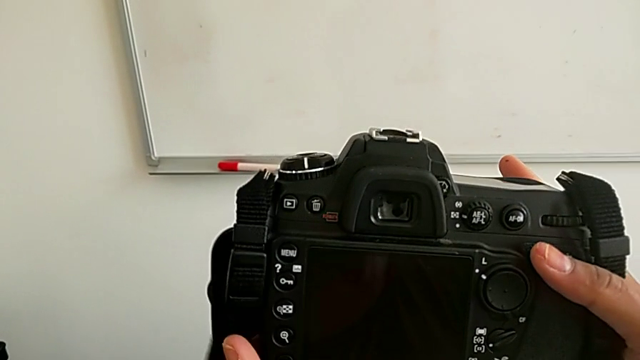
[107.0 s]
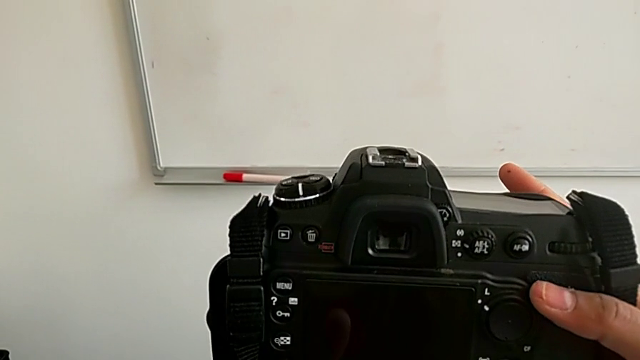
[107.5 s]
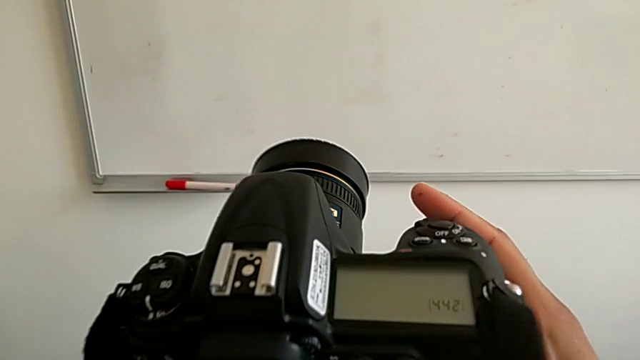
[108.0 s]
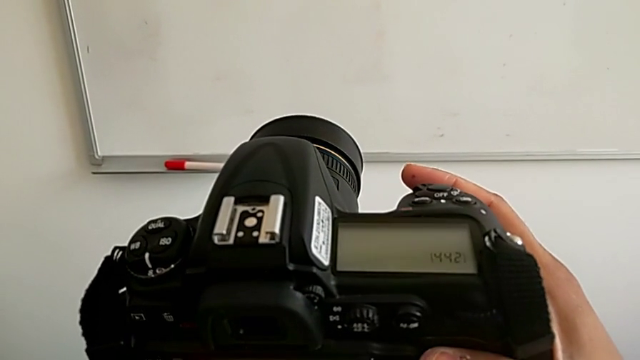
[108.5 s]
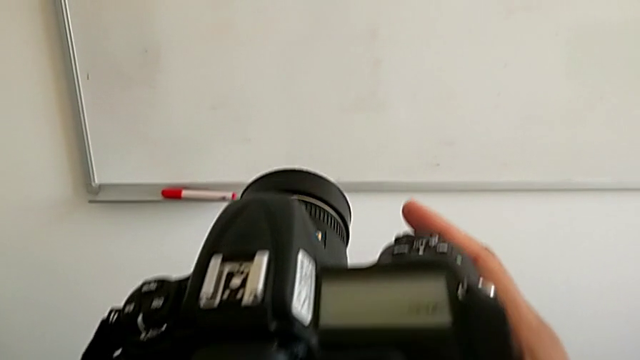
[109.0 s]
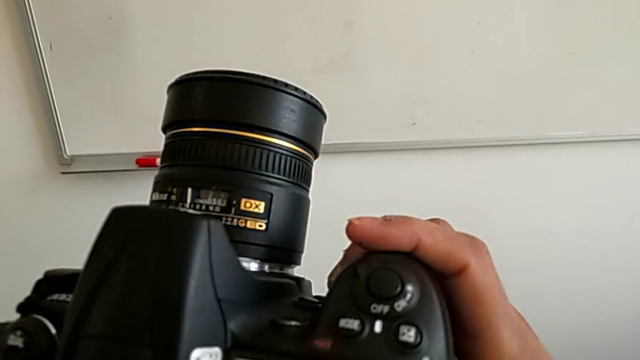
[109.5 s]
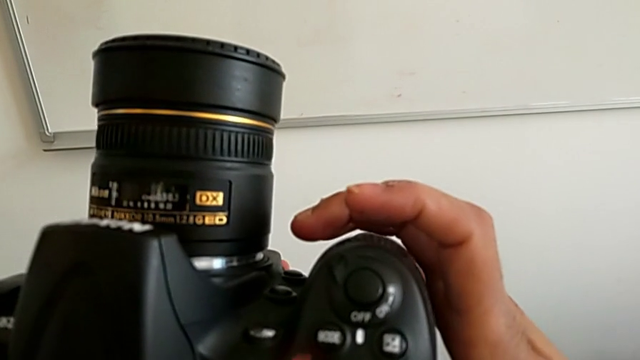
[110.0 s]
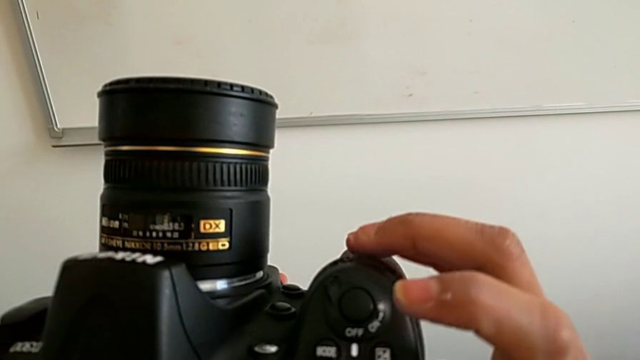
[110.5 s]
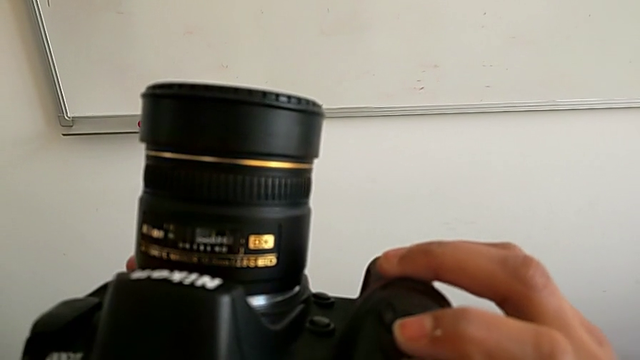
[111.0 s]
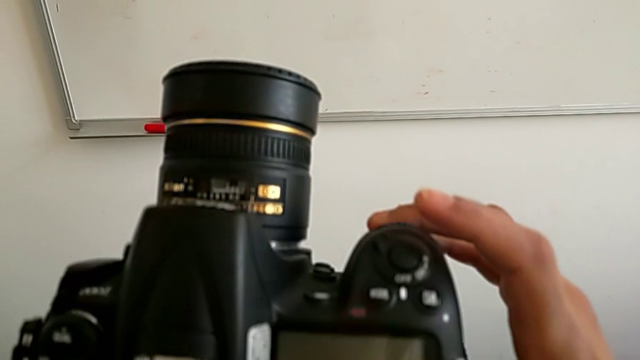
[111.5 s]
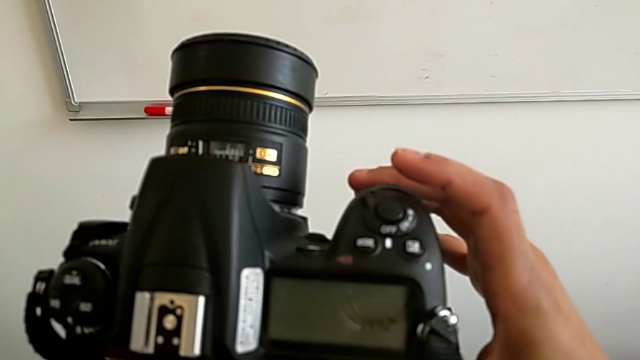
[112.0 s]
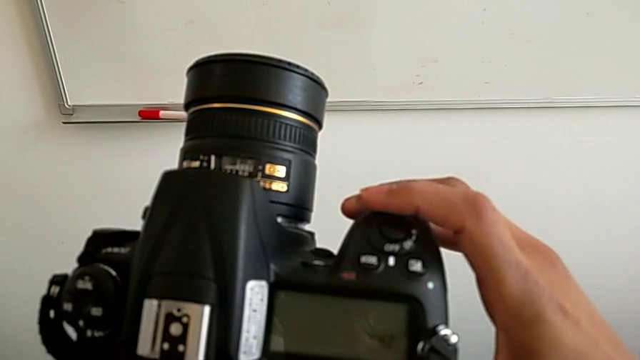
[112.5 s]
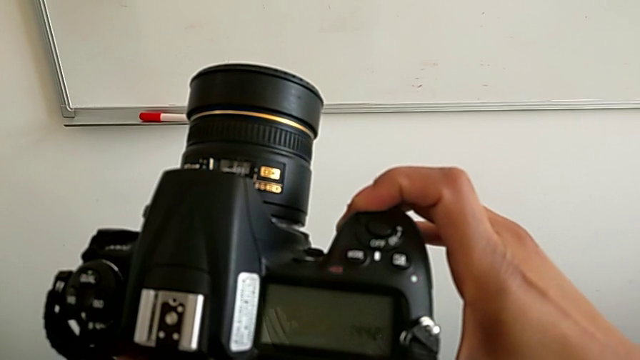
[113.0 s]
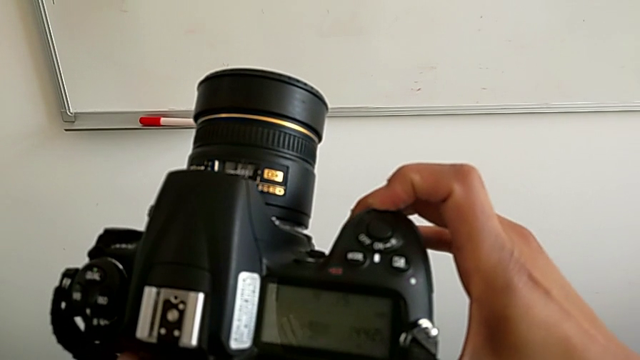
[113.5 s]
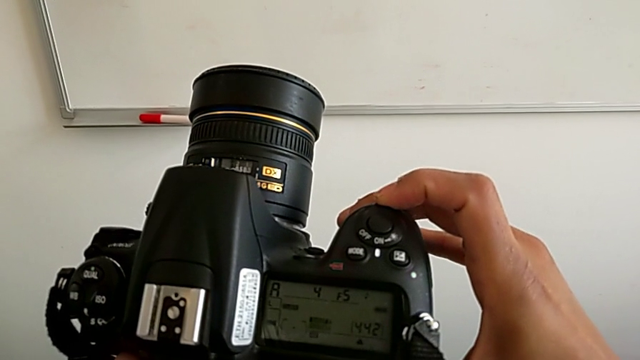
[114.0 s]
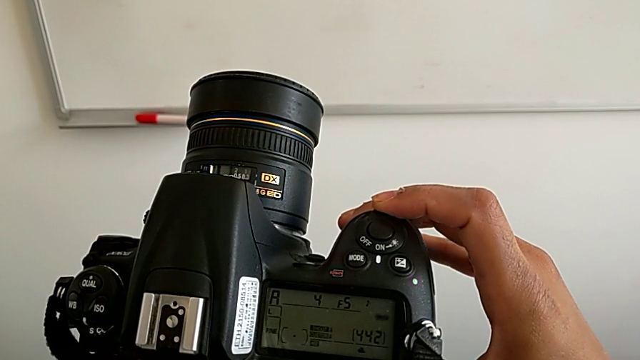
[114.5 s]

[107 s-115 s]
The camera wearer is turning on their DSLR. They inspect the DSLR, wrongly push the button and slide the power button.

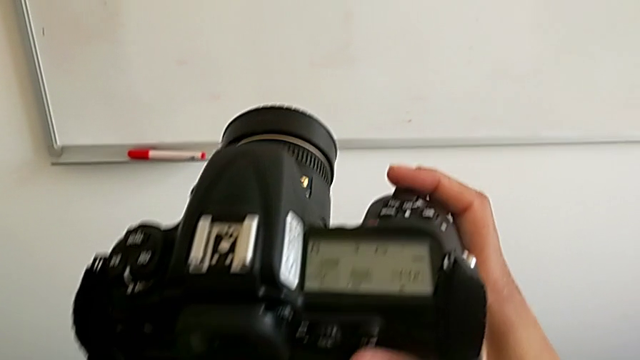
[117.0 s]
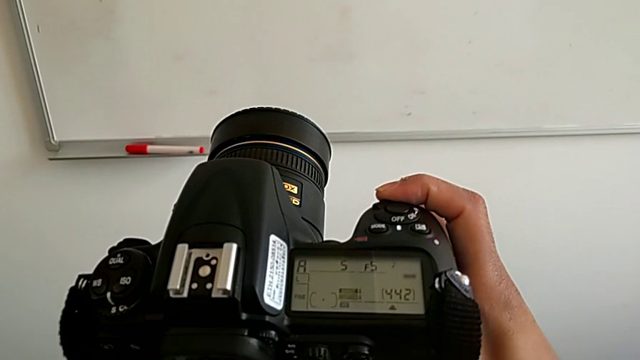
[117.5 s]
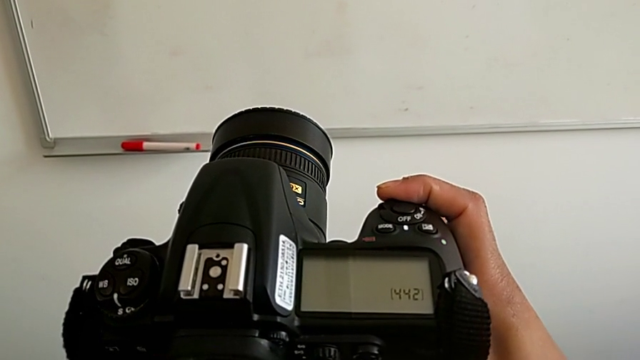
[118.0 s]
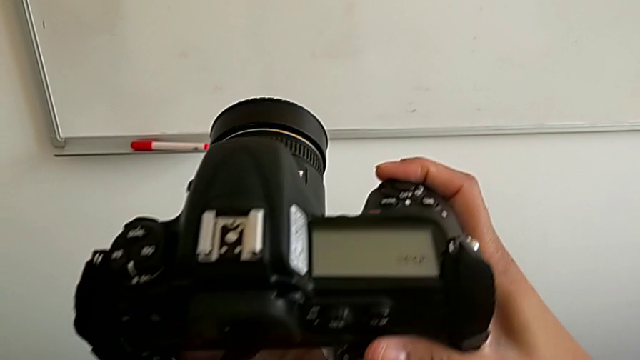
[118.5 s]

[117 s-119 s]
The camera wearer turns off their DSLR. They slide the power button.

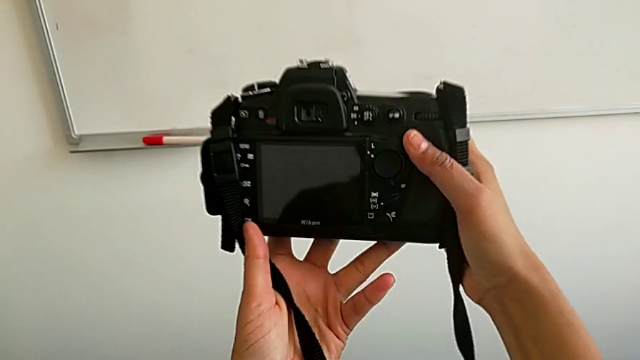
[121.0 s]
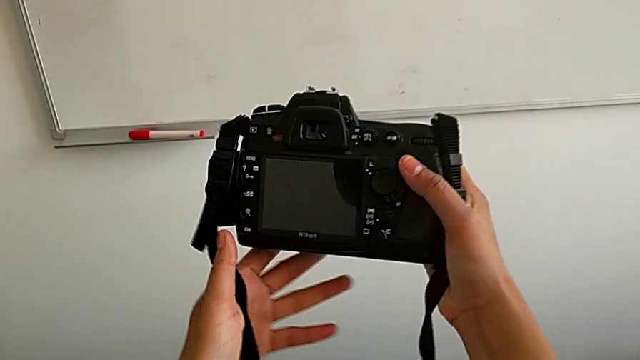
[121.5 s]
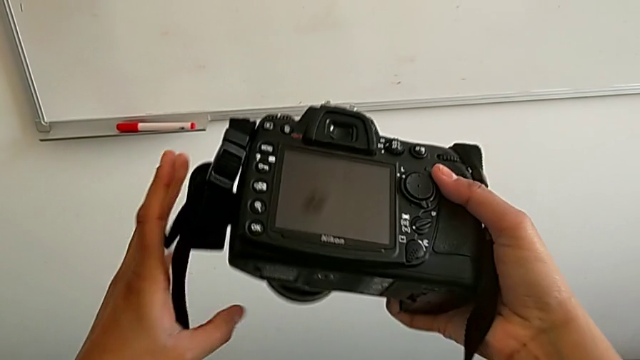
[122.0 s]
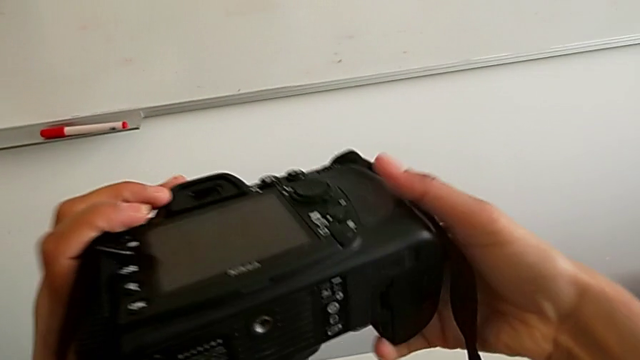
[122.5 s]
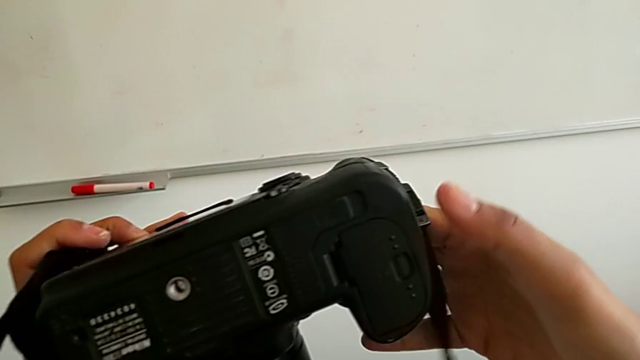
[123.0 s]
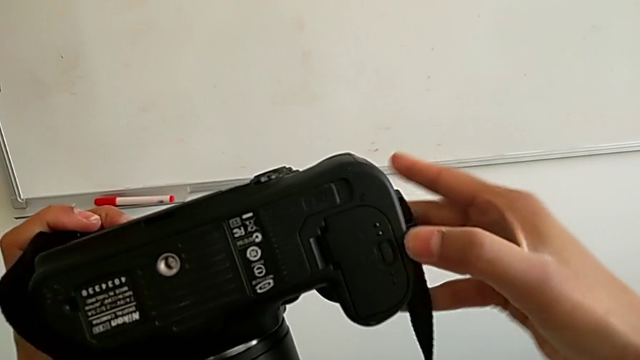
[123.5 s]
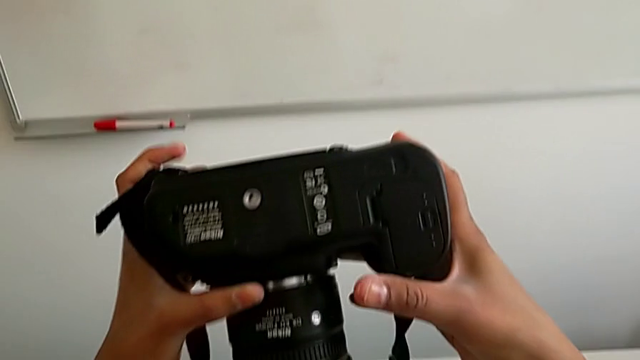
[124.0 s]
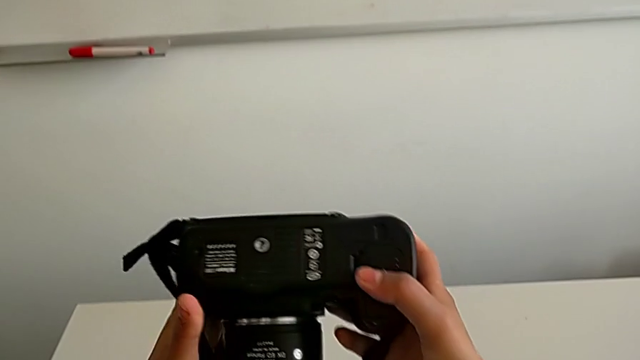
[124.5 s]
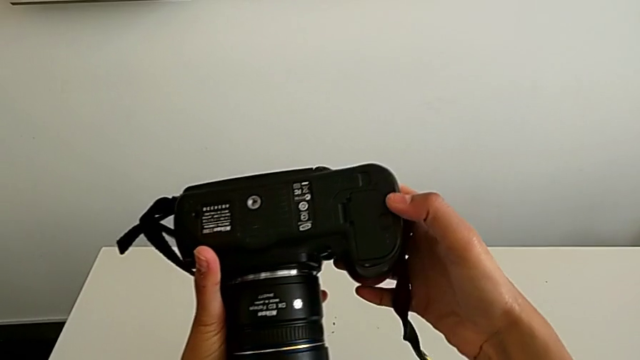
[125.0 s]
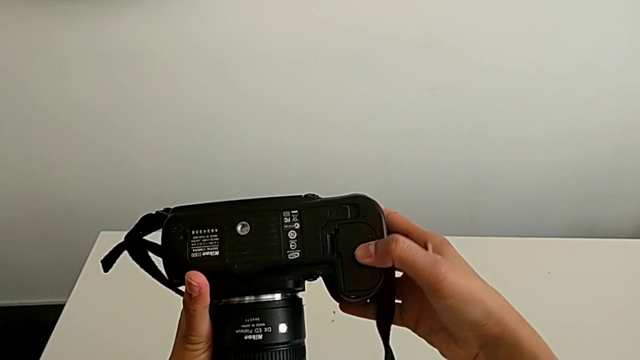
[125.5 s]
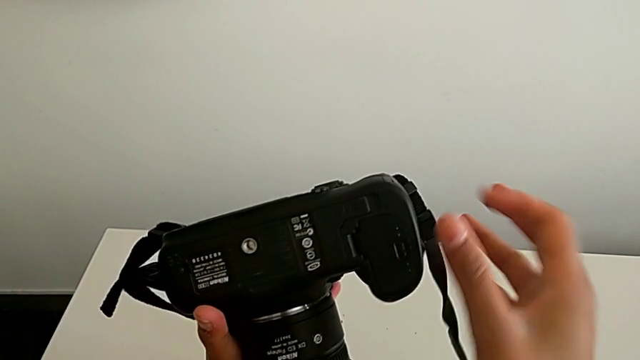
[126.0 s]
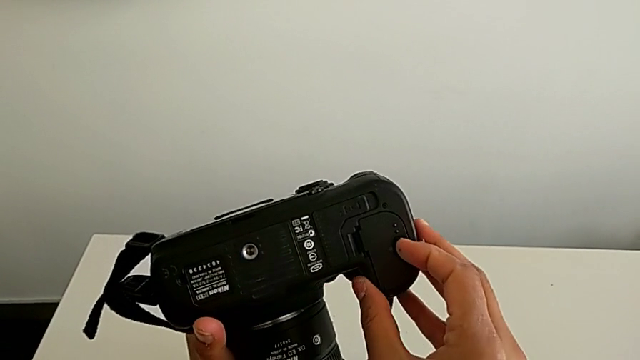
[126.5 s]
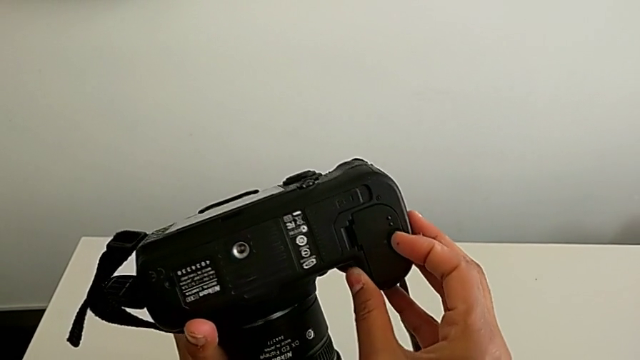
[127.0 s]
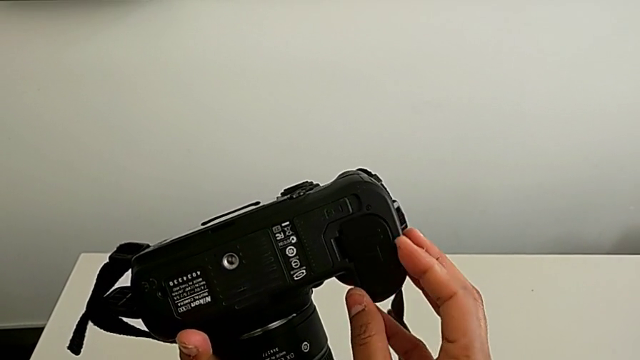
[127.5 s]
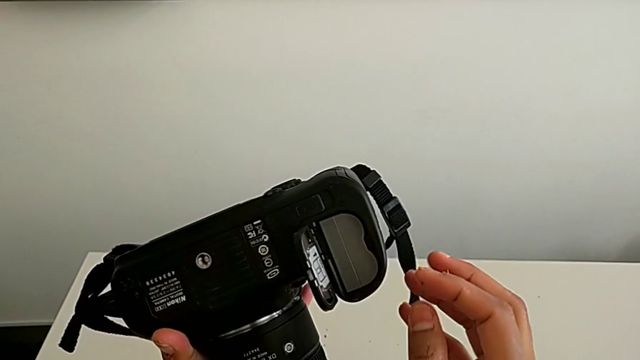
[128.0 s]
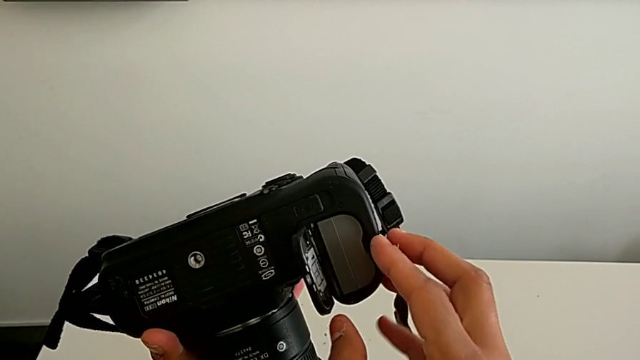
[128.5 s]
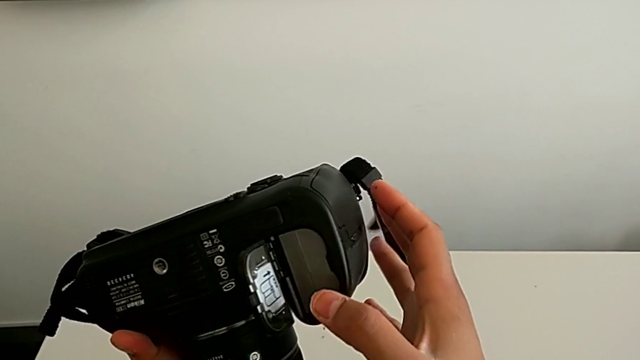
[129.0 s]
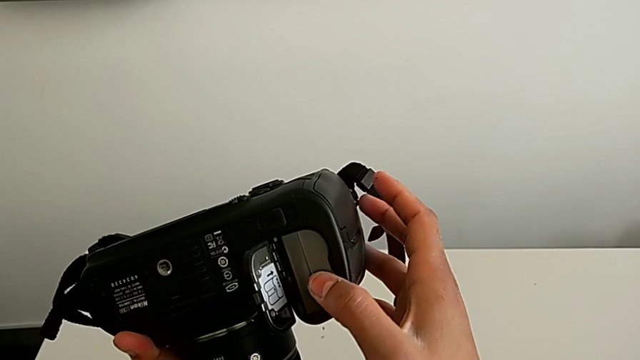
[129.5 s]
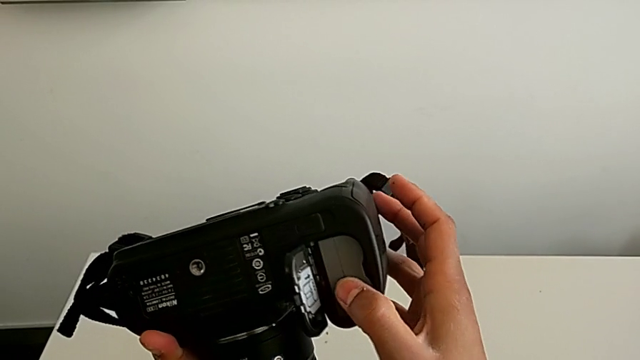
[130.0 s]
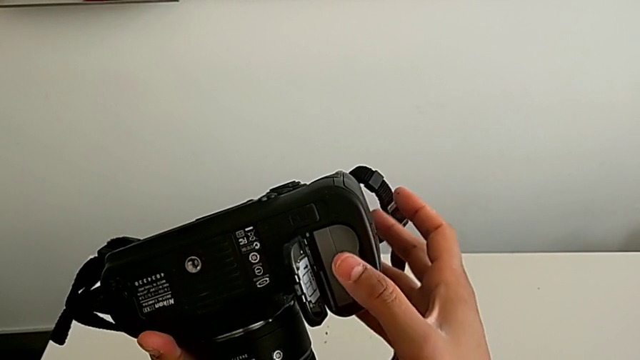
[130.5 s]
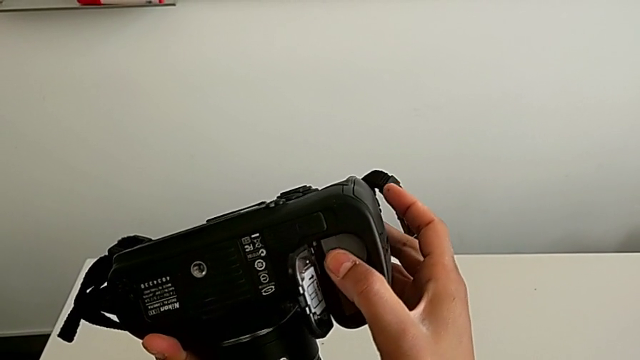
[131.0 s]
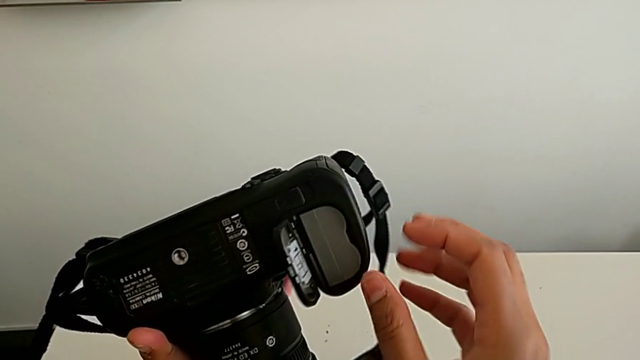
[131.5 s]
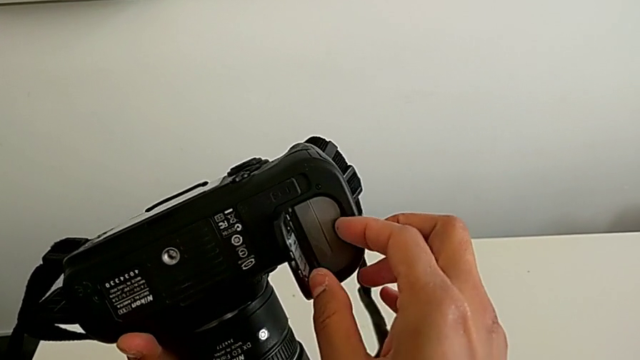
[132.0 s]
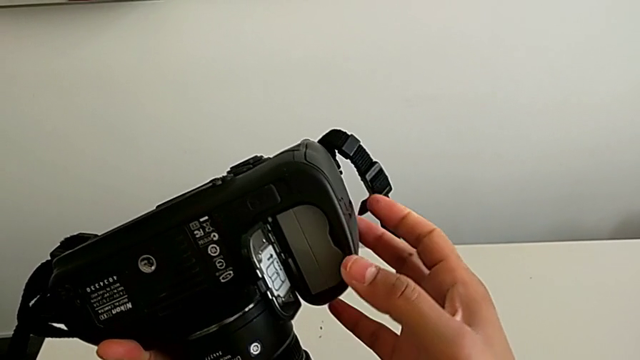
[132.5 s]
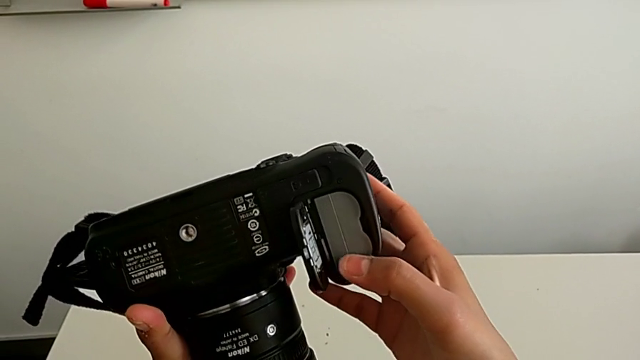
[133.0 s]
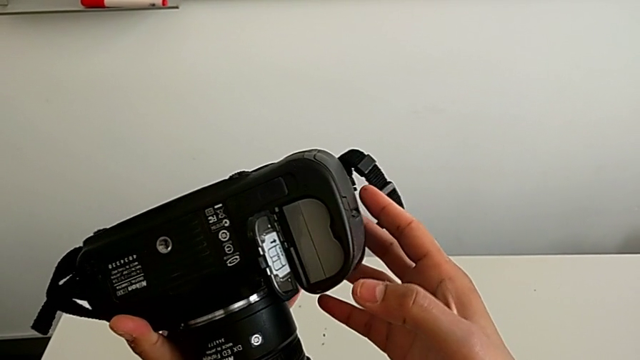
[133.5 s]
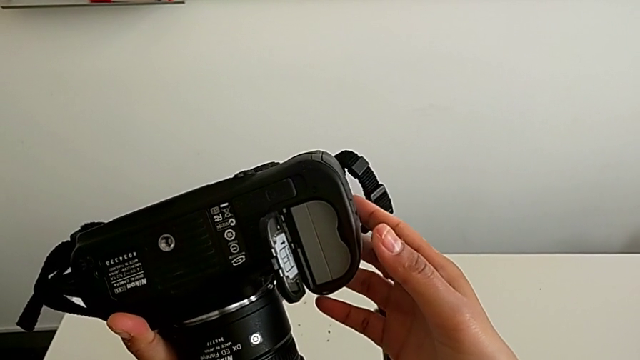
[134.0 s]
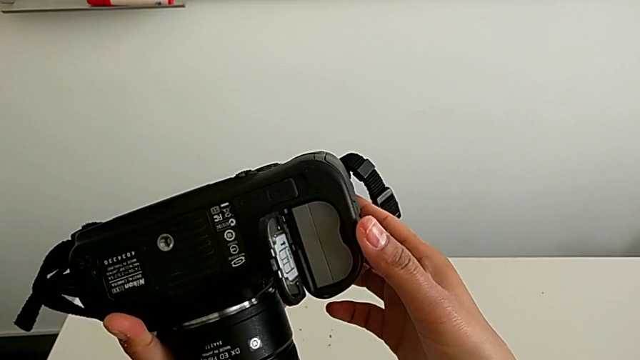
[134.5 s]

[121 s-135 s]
The camera wearer is removing the battery. They rotate the DSLR, open the battery door and wrongly press the battery.
